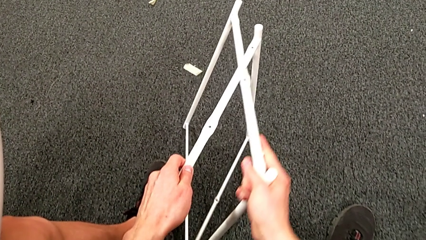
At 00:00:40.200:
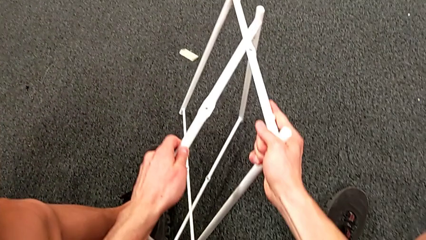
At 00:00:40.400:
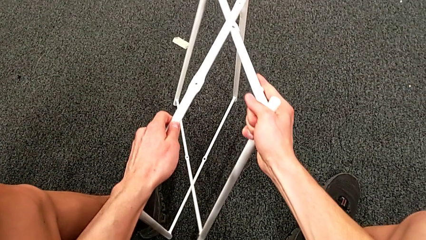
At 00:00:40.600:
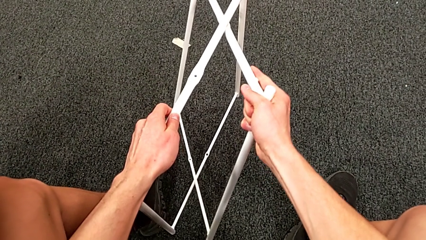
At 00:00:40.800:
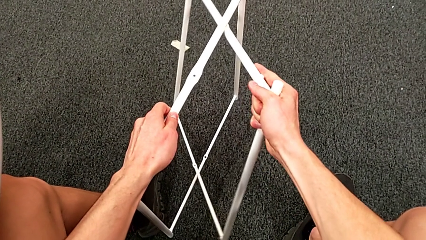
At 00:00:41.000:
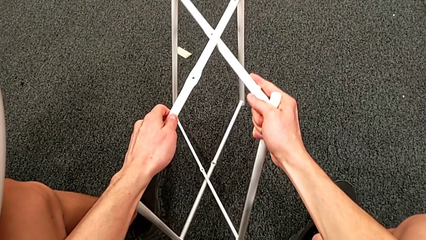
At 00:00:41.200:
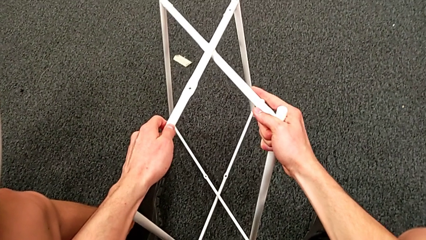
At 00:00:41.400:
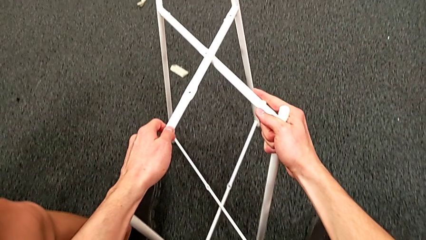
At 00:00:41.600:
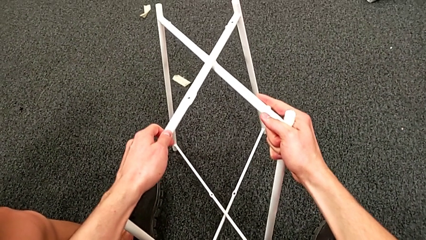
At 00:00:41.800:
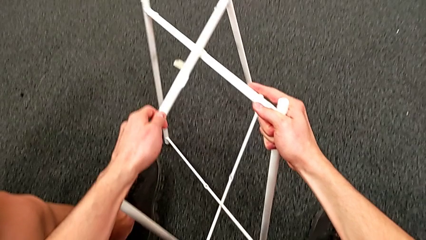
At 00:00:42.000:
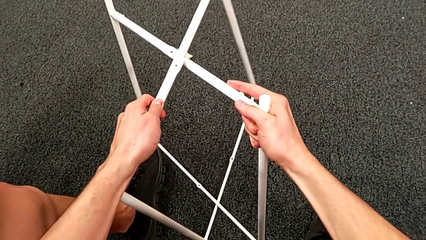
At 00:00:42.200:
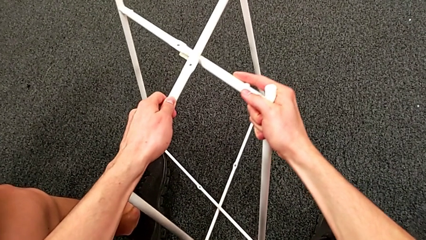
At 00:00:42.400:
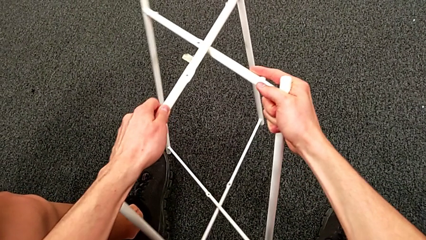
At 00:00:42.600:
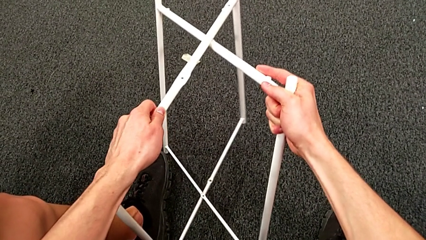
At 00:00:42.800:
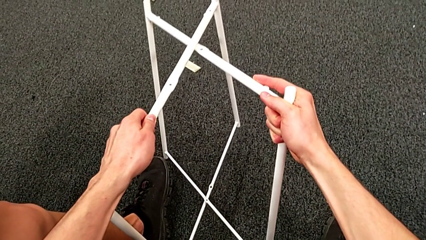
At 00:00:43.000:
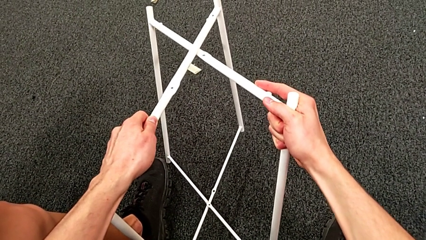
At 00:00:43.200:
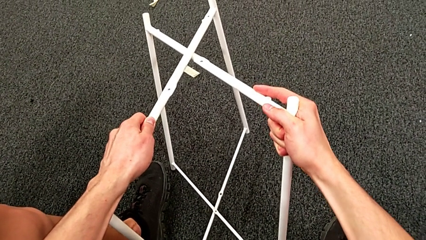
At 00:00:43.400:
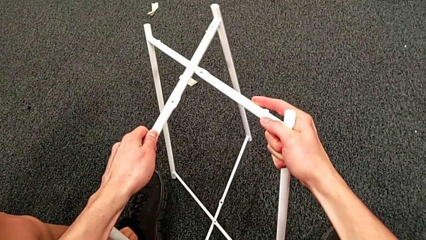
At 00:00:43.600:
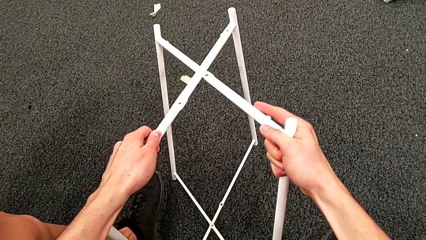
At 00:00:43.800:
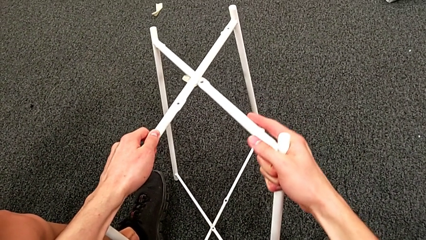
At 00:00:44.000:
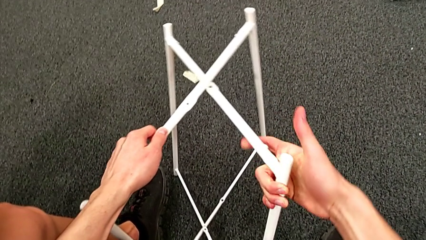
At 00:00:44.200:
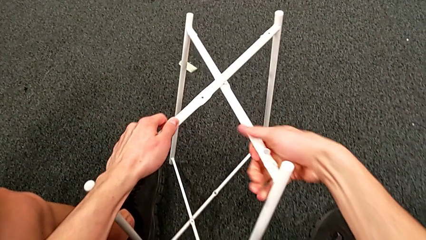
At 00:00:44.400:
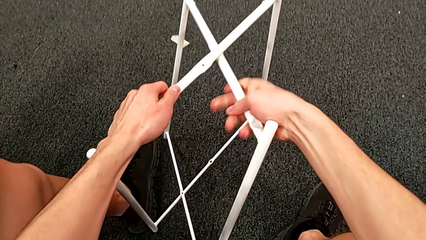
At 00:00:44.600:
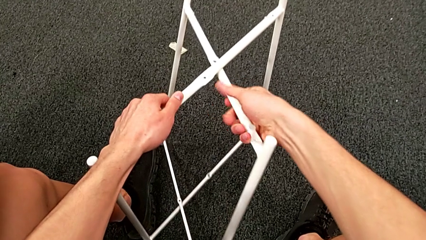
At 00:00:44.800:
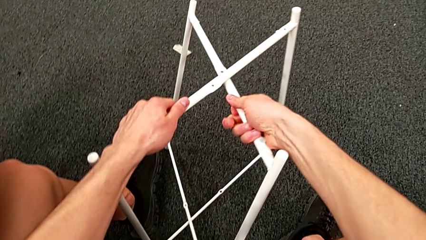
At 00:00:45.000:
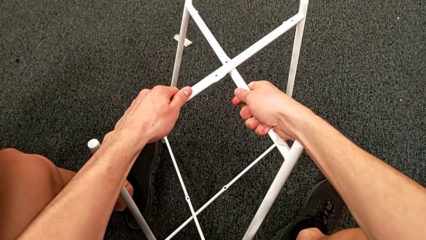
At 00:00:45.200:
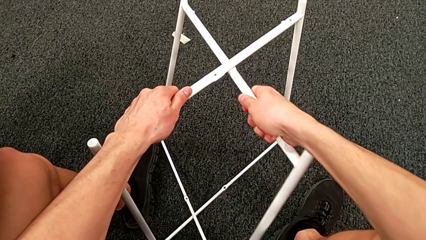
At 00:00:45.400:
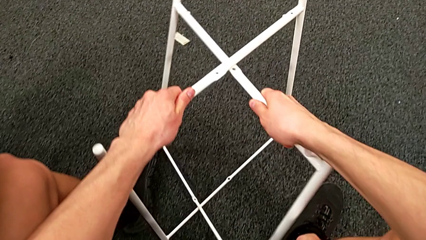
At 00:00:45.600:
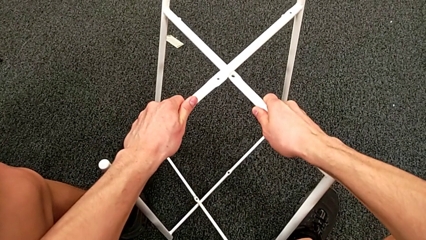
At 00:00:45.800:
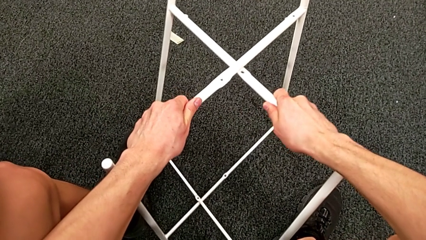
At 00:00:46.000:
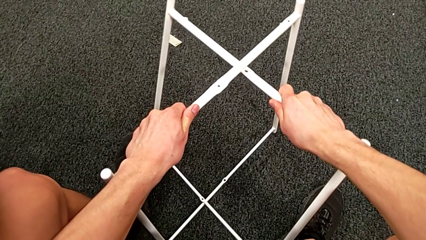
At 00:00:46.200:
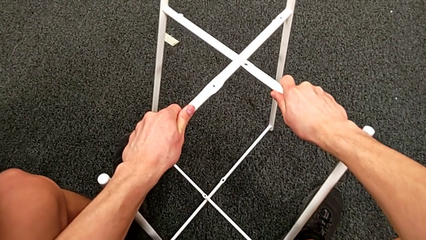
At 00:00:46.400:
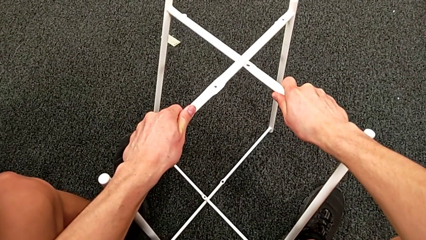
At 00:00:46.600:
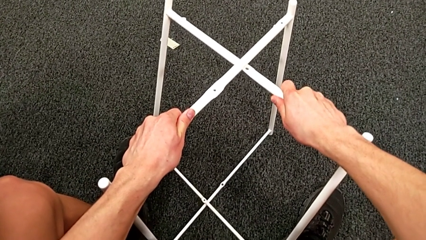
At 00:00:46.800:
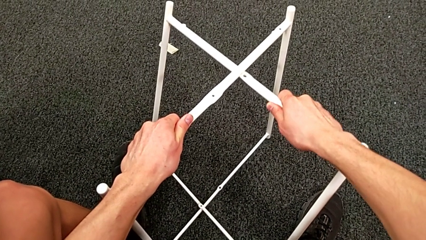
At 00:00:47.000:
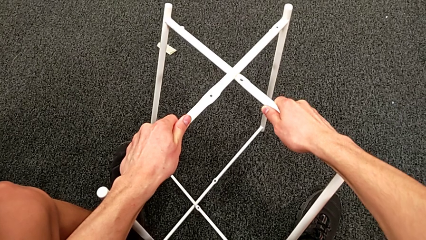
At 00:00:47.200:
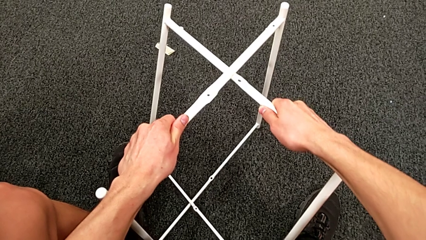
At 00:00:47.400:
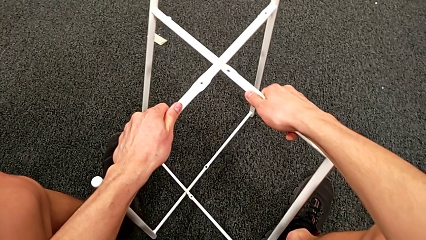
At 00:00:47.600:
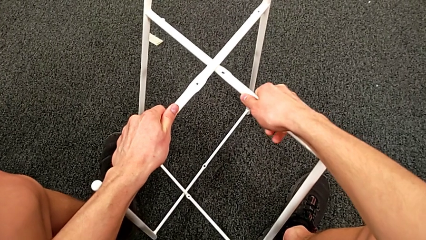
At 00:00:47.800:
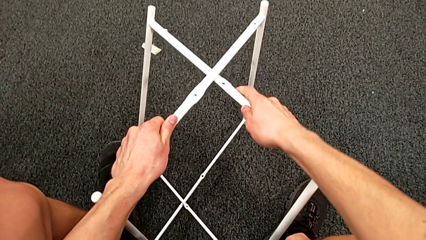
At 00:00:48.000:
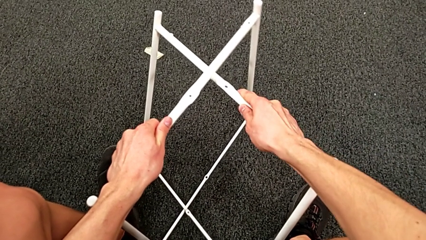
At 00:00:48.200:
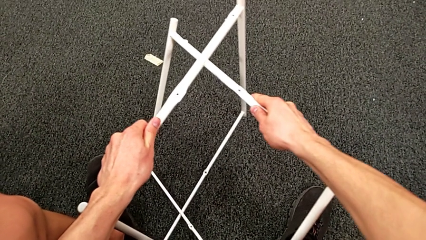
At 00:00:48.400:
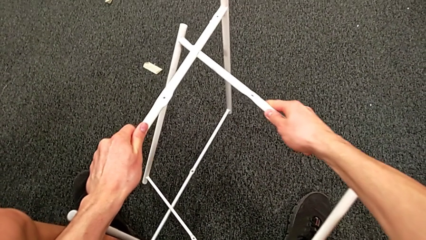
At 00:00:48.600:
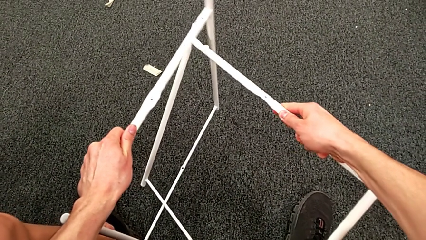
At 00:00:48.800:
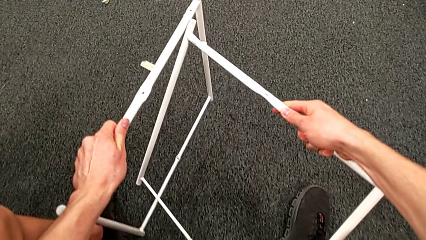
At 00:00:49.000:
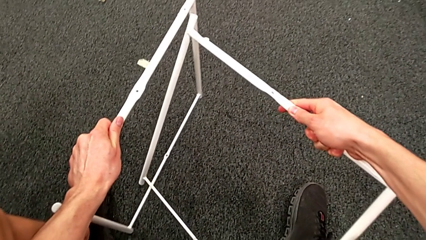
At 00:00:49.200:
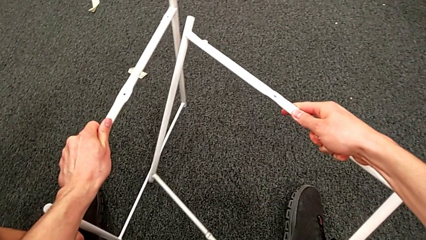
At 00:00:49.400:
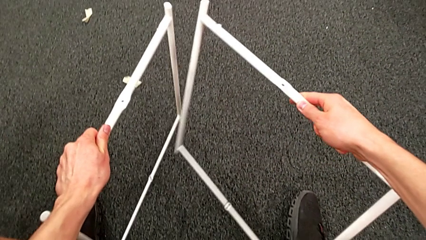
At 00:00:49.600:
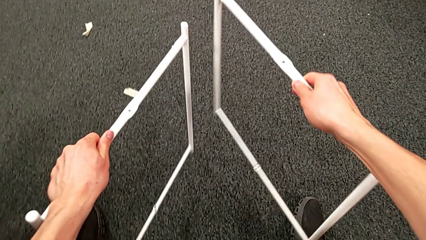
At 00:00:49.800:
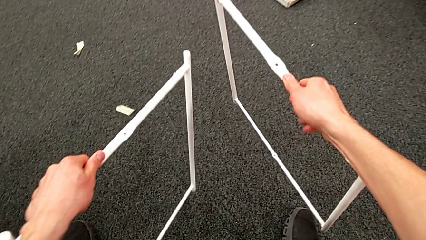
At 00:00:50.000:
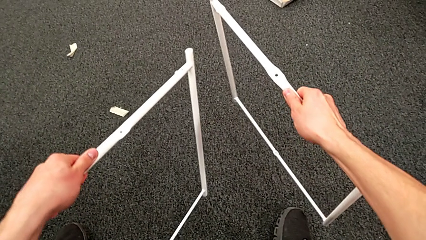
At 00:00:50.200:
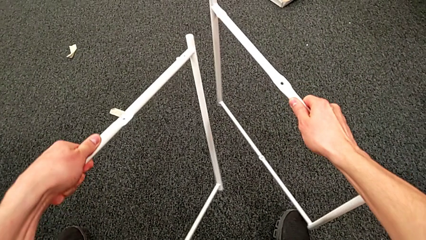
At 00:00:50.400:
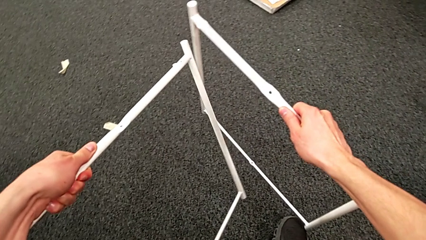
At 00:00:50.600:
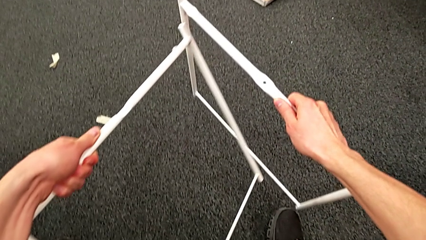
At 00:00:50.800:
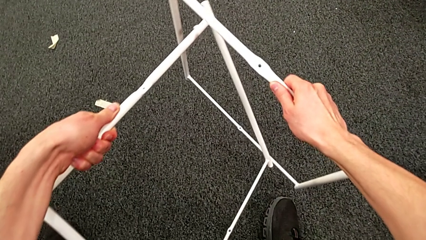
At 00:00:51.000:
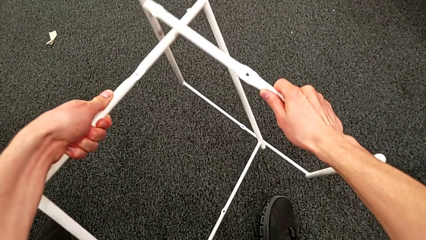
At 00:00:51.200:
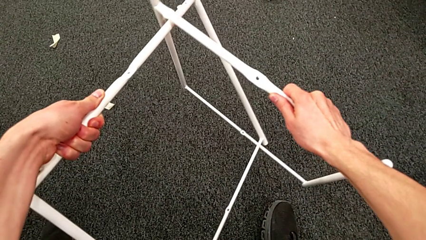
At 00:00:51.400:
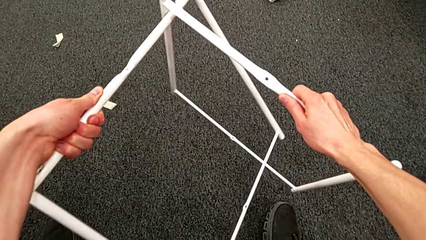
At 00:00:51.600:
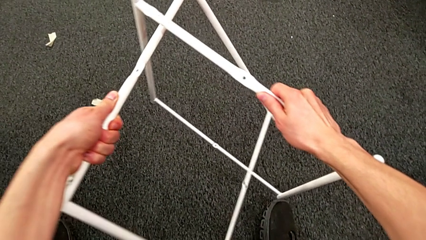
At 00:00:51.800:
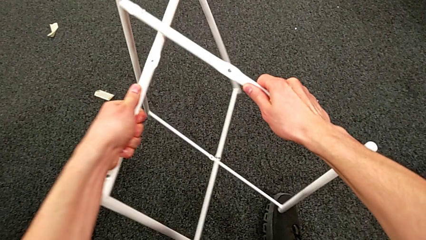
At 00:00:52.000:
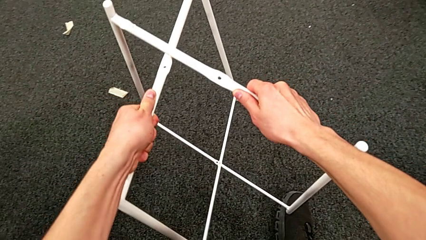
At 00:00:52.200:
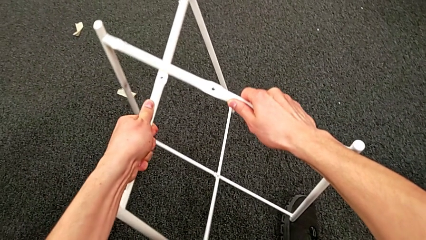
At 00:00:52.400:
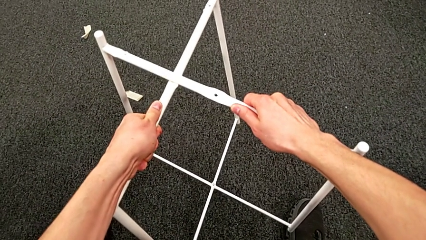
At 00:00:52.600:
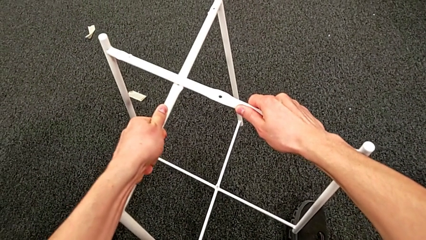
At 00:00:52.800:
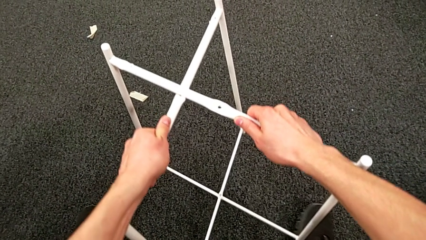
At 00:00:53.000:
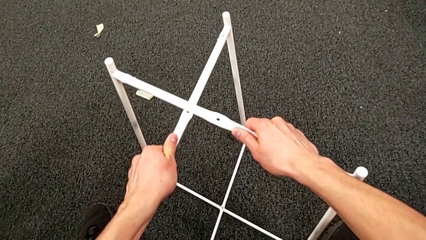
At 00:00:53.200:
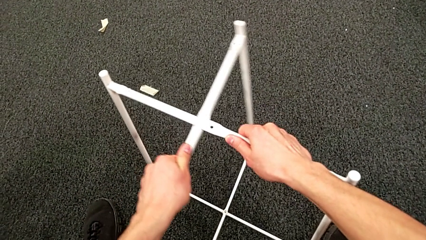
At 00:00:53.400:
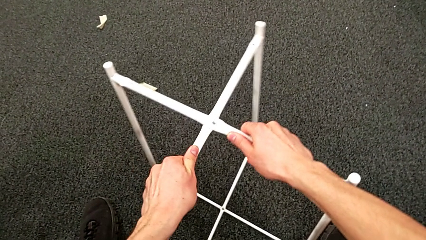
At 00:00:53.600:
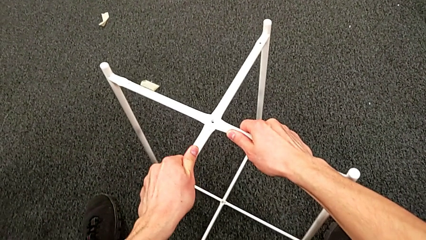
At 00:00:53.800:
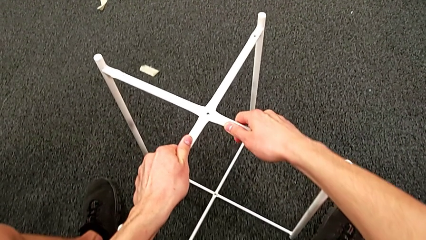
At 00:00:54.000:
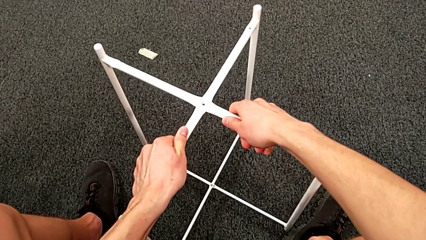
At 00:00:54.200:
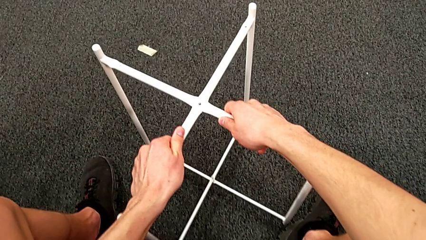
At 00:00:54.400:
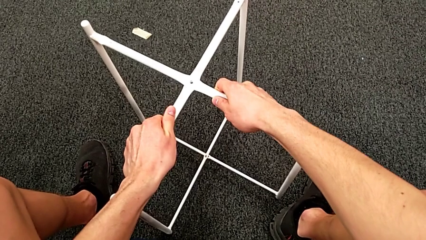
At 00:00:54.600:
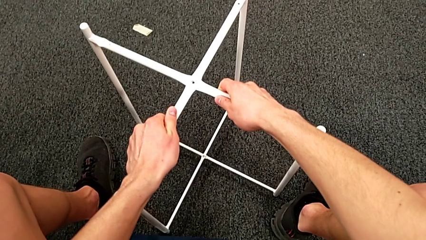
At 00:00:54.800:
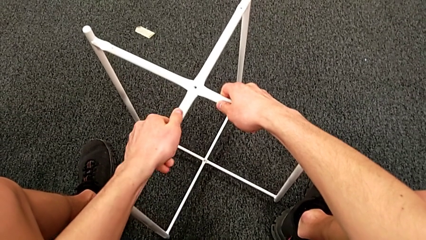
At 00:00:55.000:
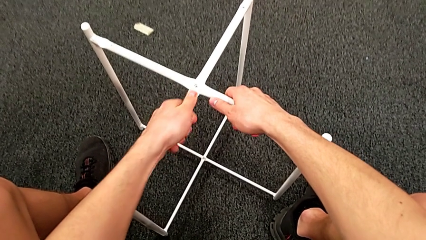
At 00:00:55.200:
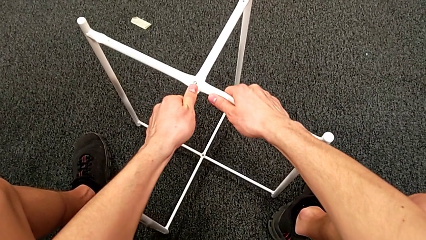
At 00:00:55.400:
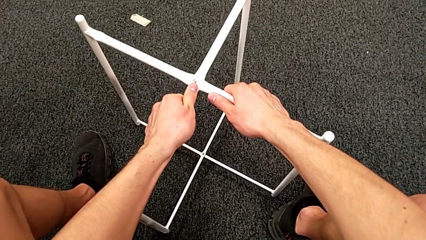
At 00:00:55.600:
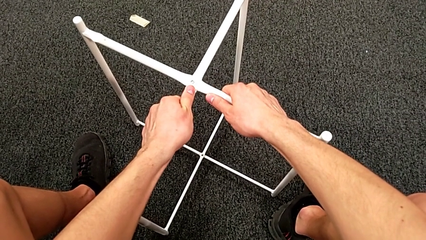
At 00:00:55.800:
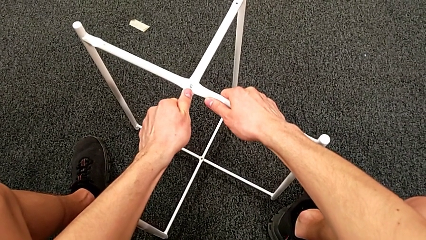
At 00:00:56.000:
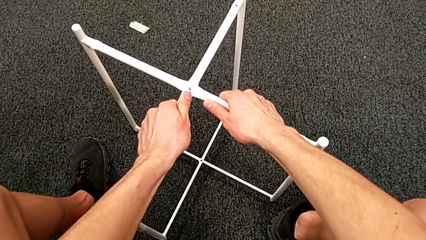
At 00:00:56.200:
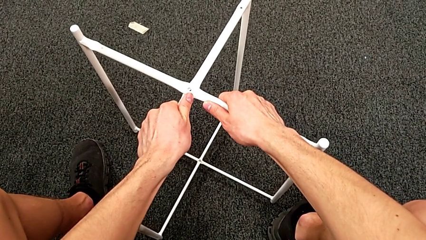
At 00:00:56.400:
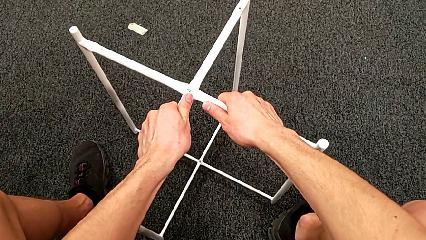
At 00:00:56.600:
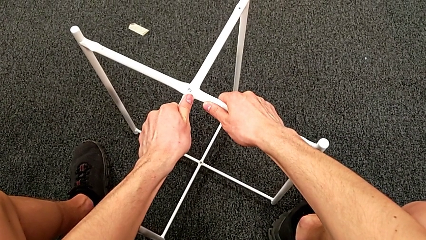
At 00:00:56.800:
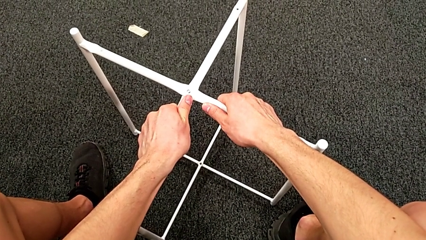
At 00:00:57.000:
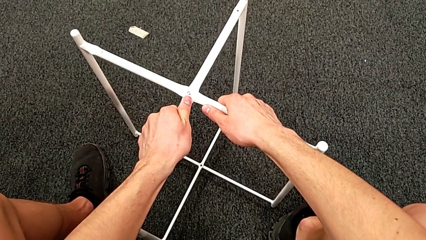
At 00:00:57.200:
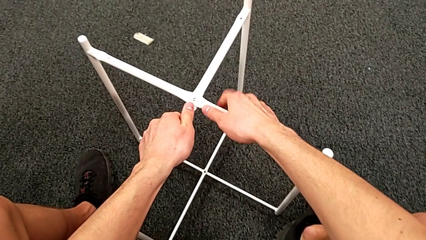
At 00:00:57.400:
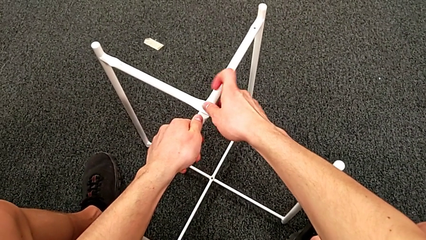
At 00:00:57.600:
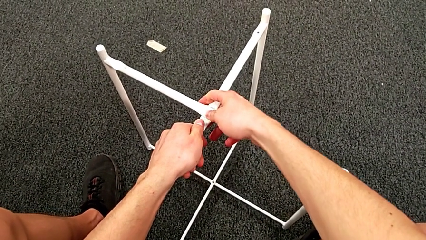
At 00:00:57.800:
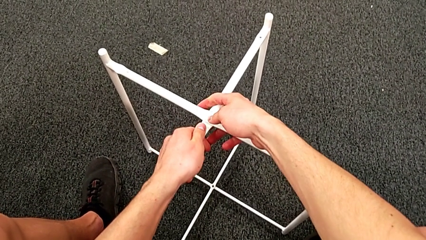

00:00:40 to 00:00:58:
The camera wearer is assembling the table legs. They keep wrongly aligning the leg, not even trying to cross the legs correctly. They hold it, withdraw it, align it and hold it.
